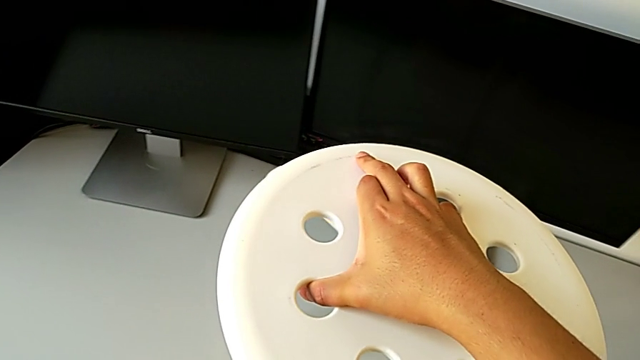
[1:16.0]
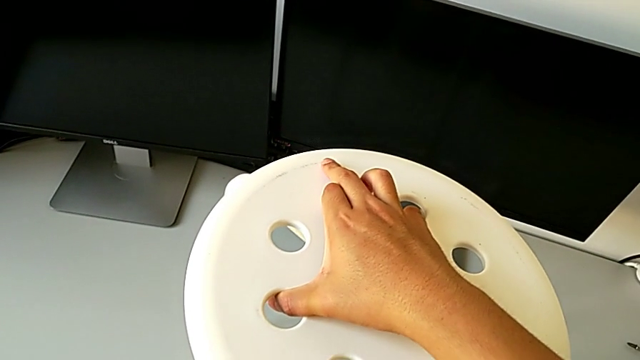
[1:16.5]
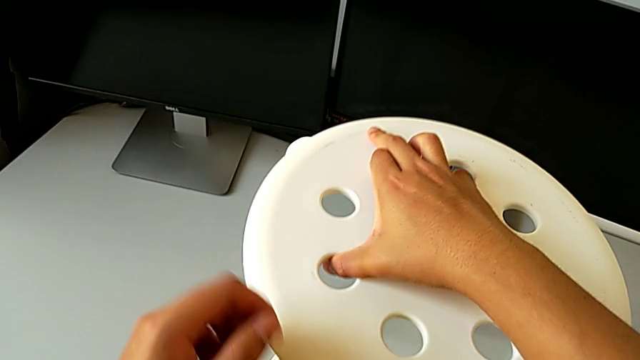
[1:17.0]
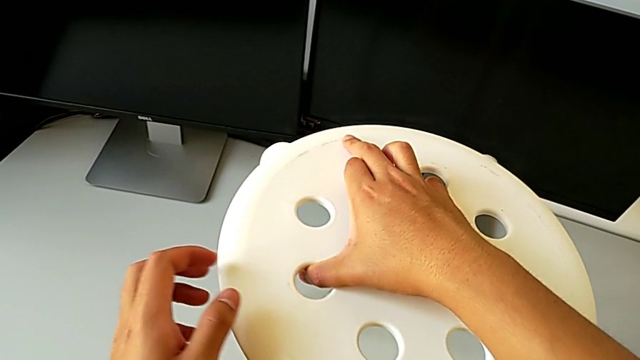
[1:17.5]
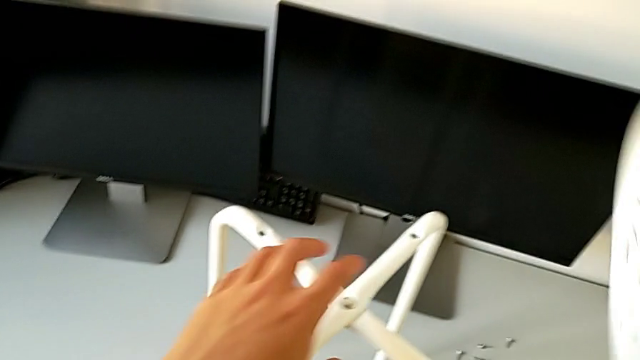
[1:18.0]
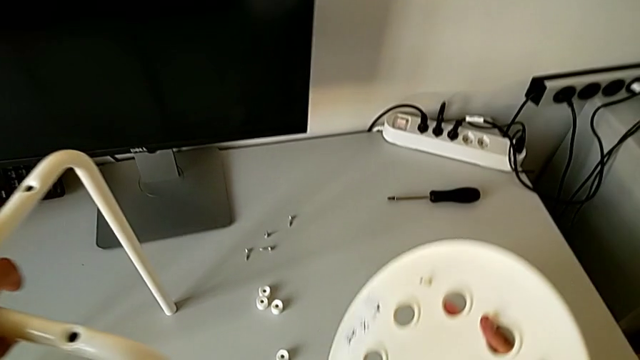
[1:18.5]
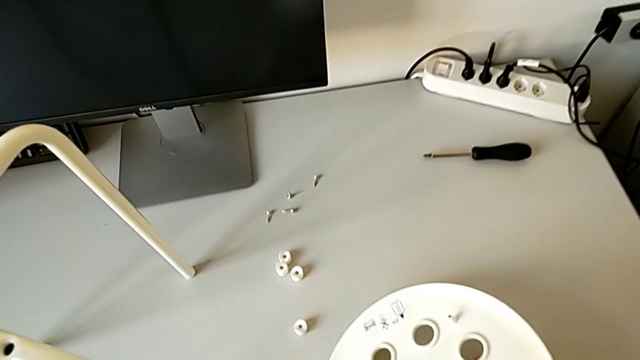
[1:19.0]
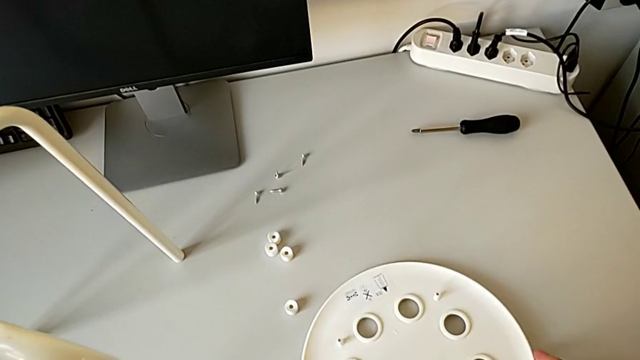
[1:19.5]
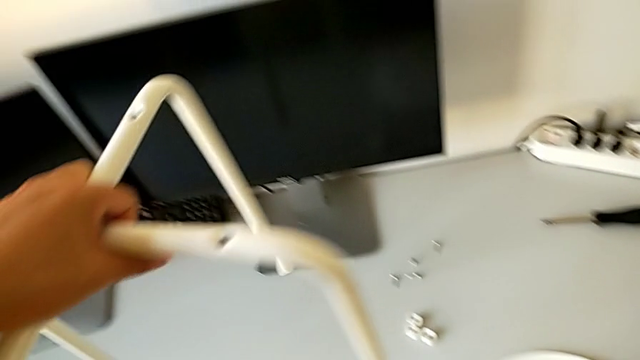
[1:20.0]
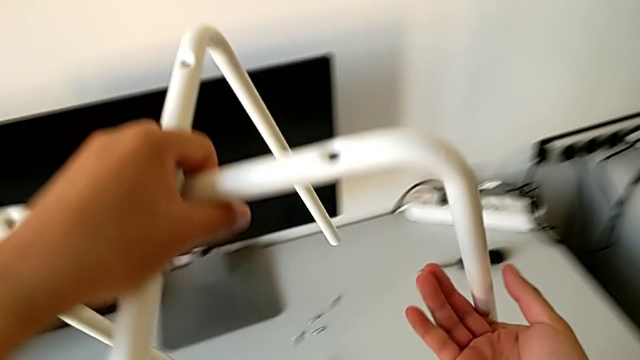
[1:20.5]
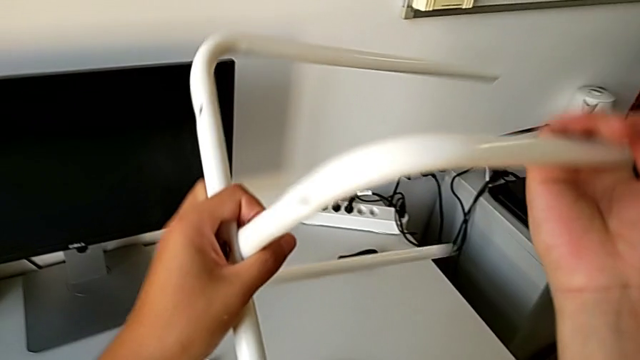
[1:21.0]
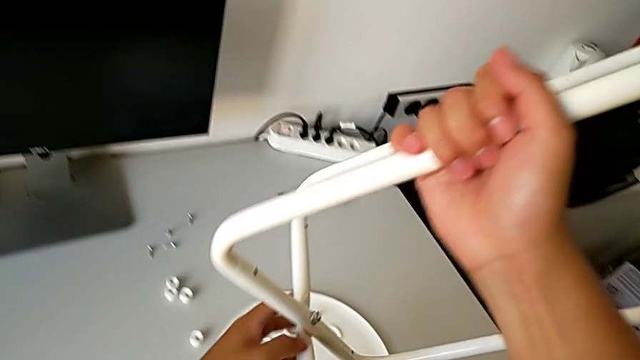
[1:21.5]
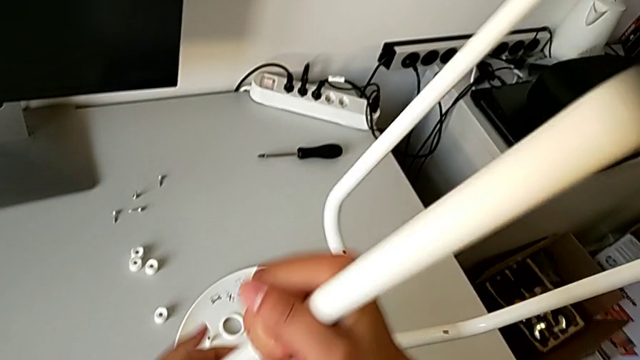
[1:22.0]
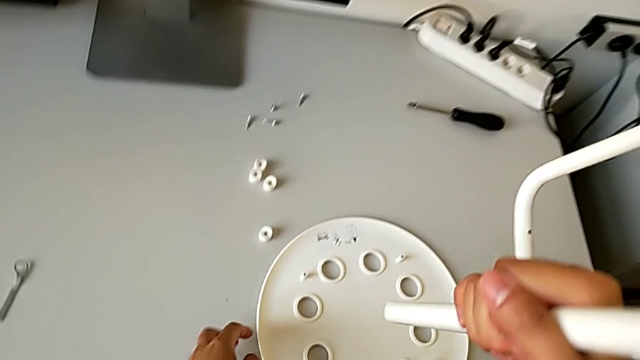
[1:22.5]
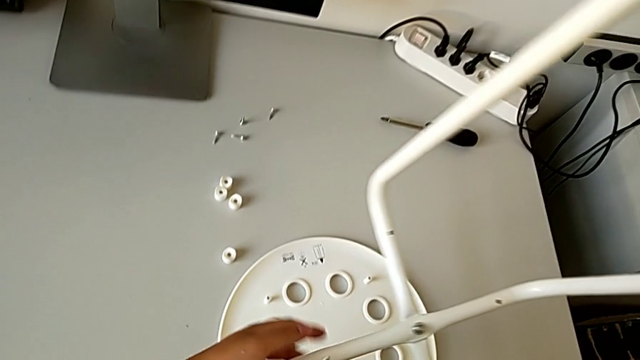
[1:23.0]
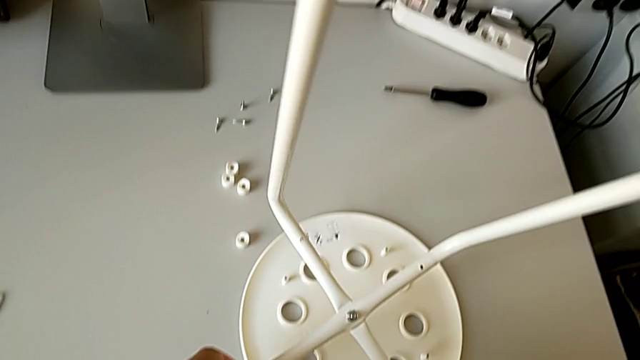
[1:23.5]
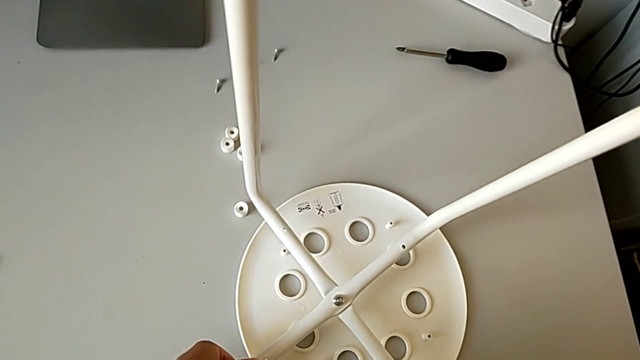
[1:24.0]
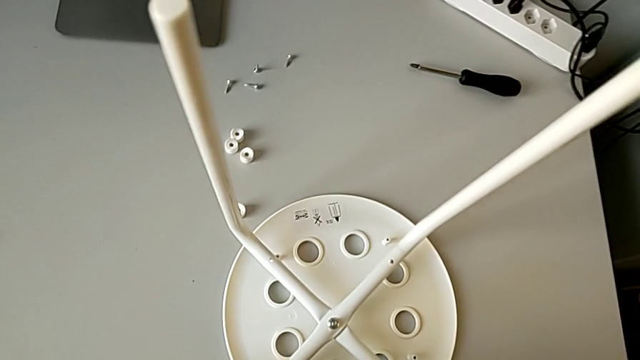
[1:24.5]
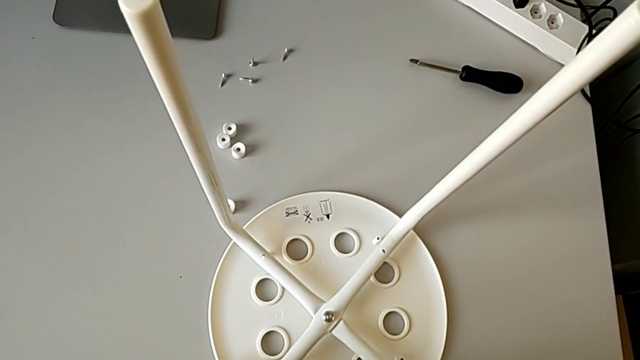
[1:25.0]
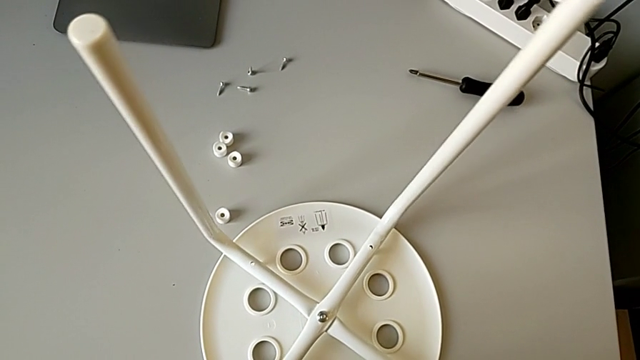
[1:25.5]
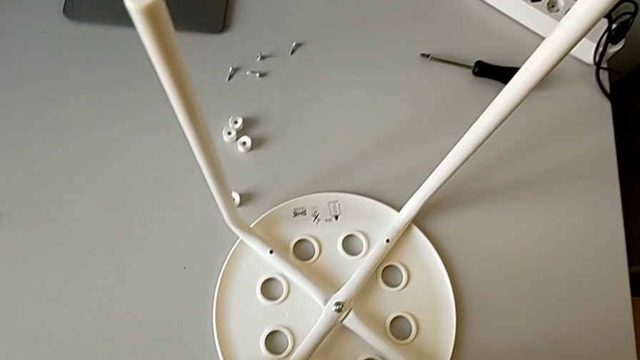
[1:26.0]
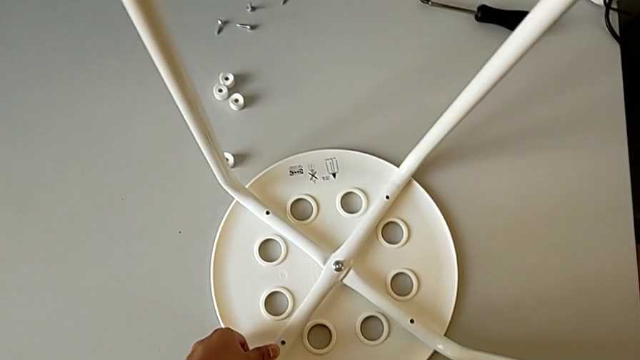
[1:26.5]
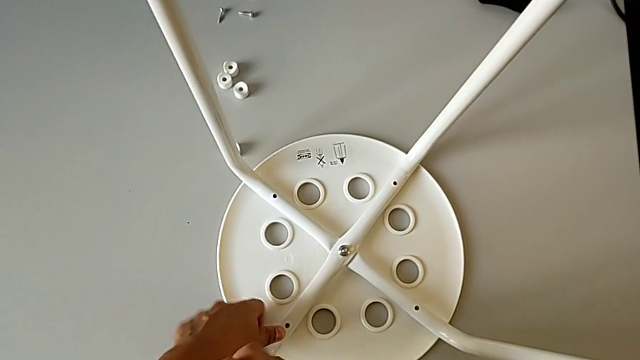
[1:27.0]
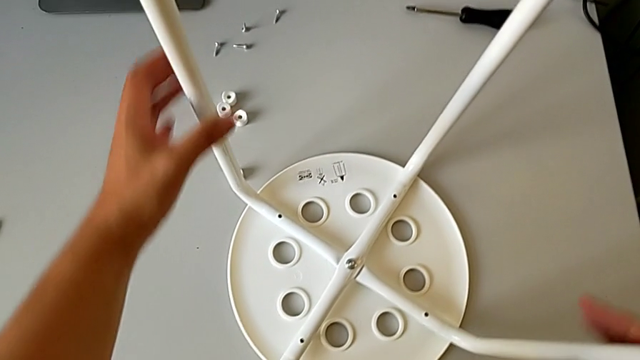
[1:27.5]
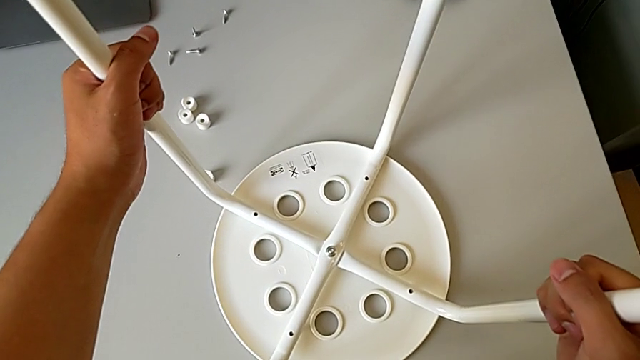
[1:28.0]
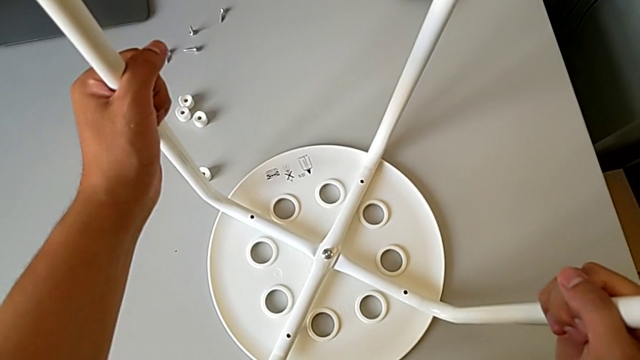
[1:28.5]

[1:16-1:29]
The camera wearer is assembling the chair seat. They keep wrongly rotating the leg, rotate it and align it.

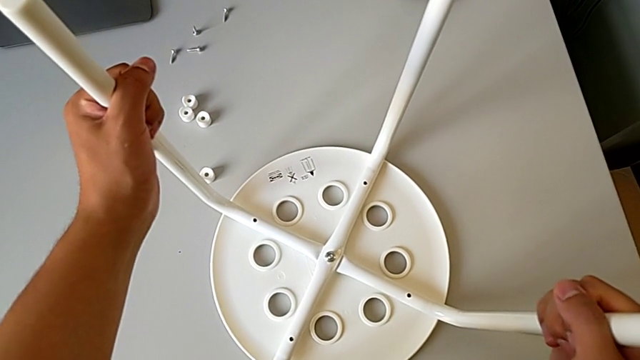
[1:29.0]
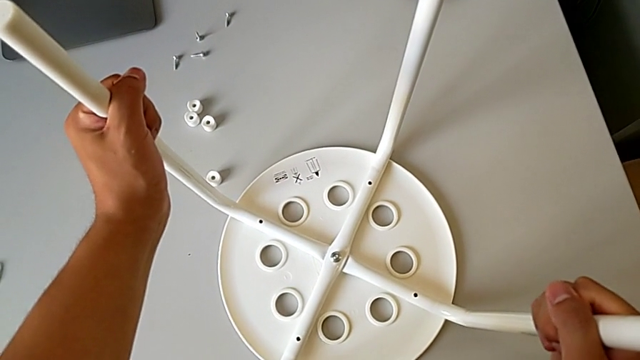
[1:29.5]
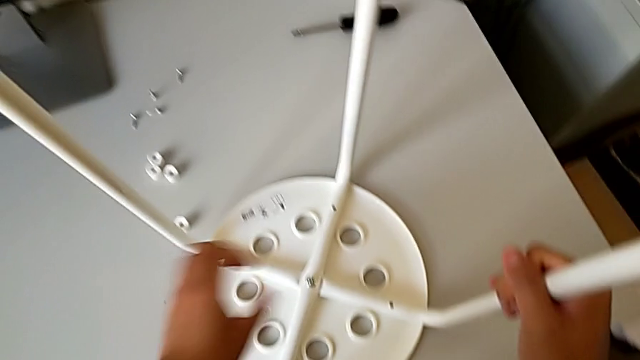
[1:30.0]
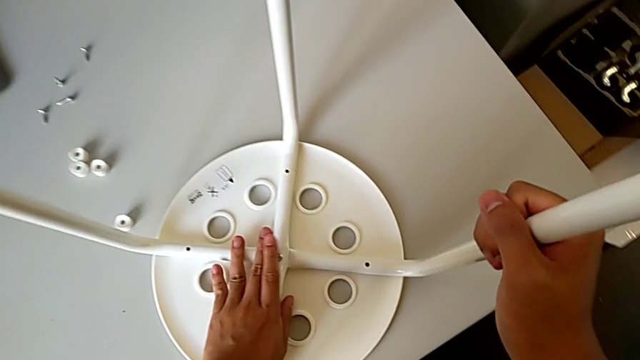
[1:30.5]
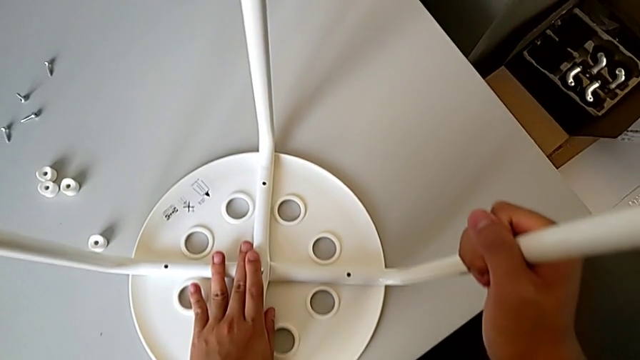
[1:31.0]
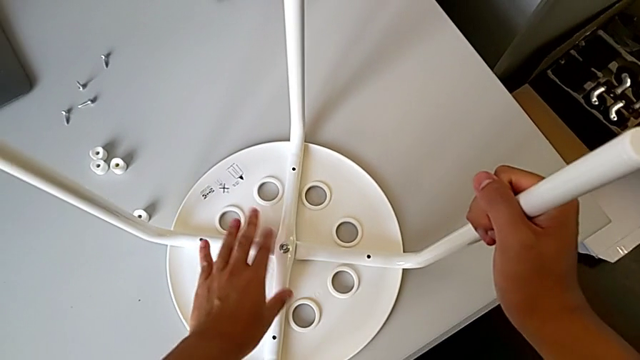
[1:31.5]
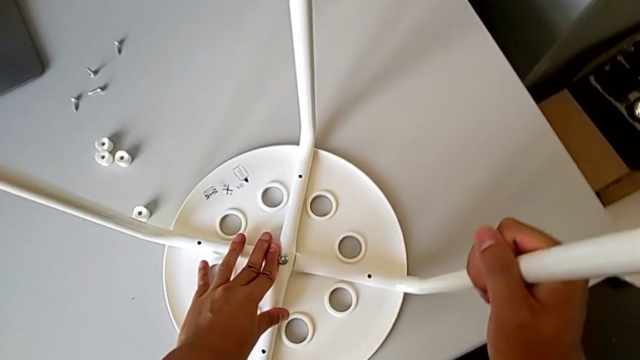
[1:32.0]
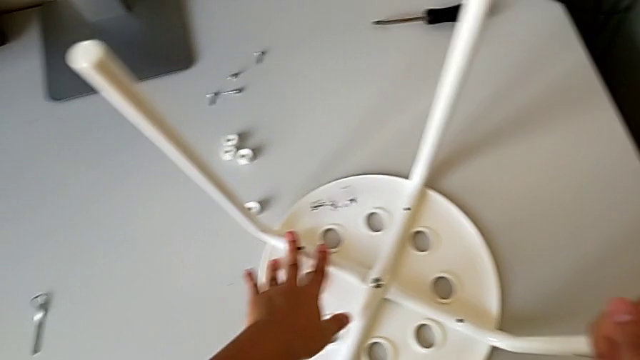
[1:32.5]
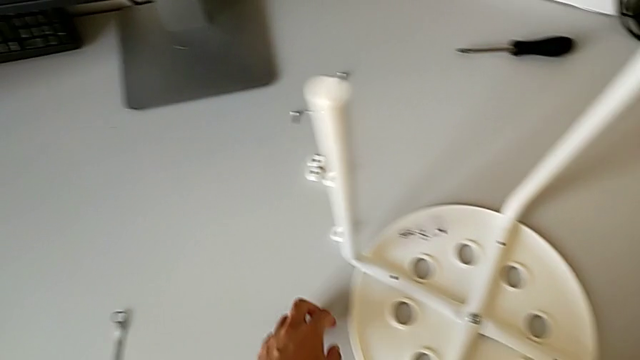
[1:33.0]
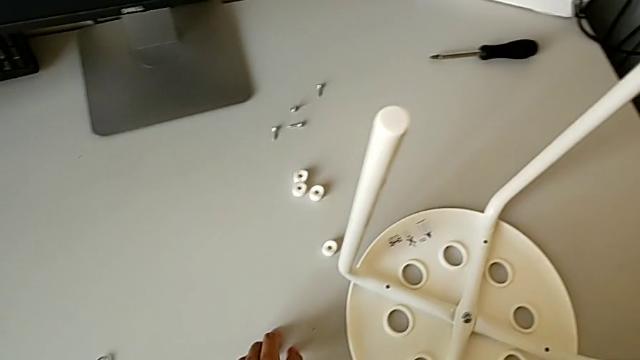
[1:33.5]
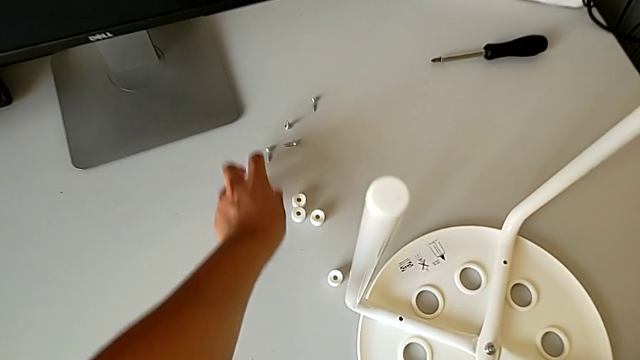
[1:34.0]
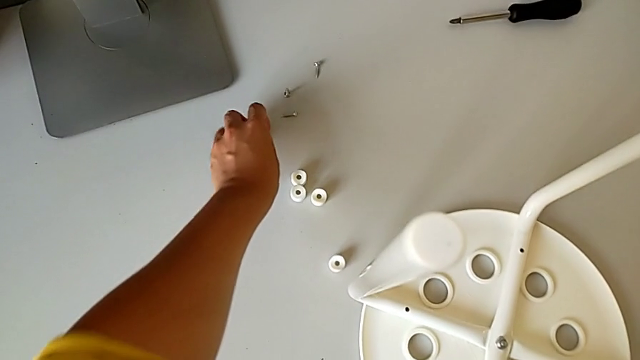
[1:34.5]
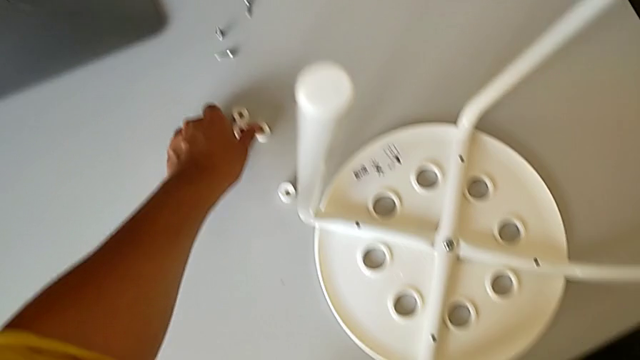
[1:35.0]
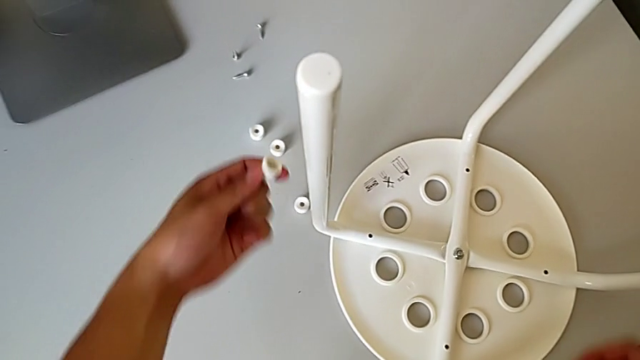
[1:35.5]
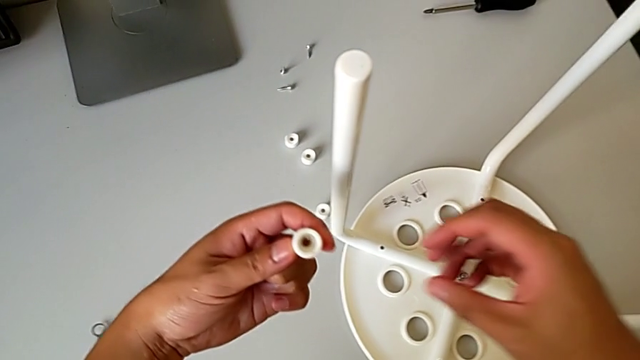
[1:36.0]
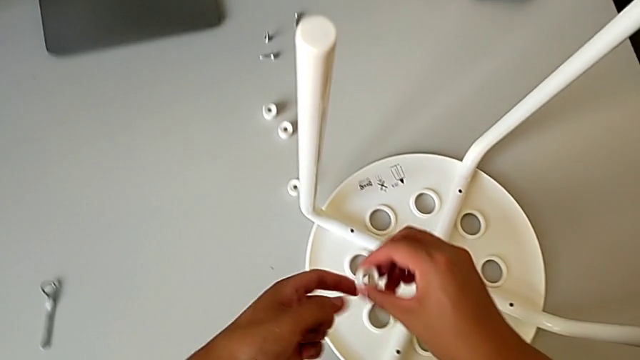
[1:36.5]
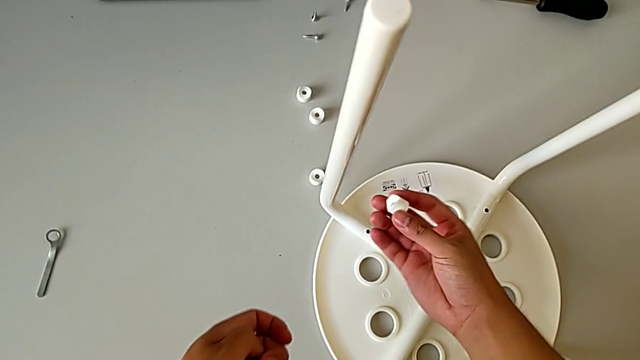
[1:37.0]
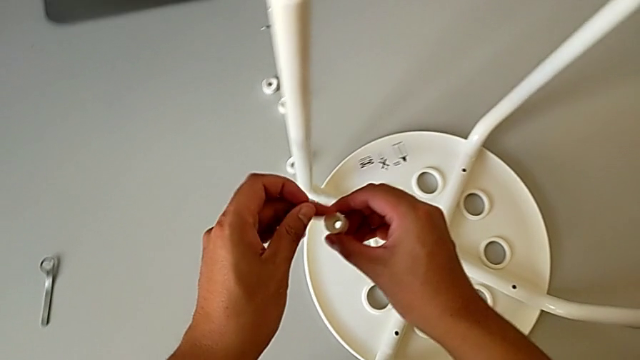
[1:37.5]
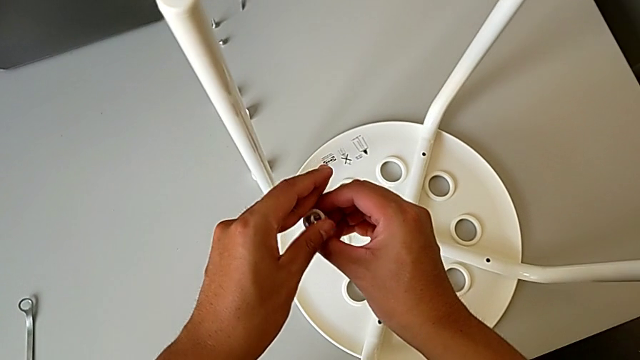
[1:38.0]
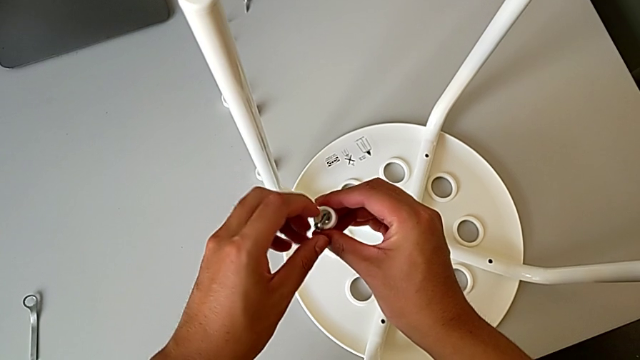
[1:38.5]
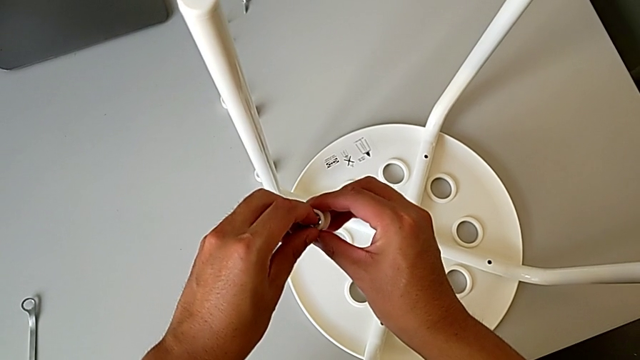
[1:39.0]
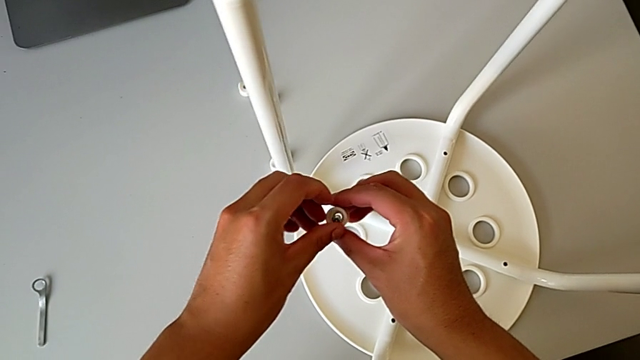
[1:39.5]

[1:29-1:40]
The camera wearer is assembling the chair seat. They inspect the leg, grab the first screw and insert it.
